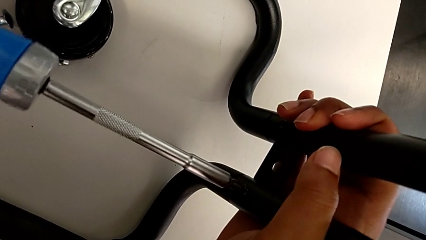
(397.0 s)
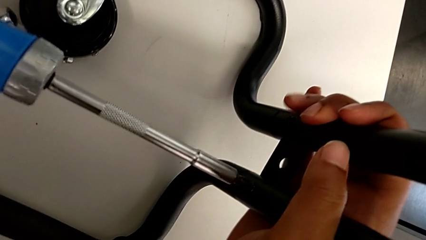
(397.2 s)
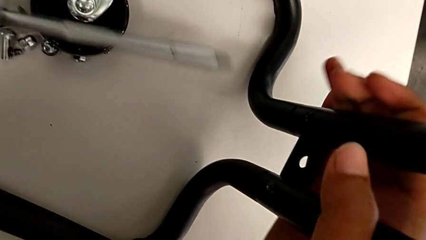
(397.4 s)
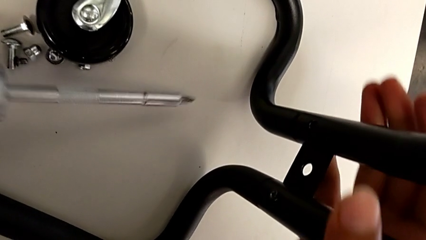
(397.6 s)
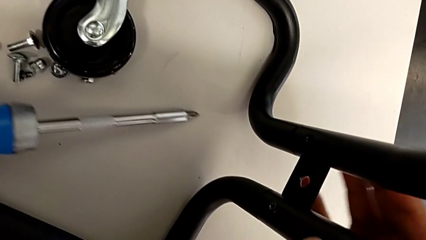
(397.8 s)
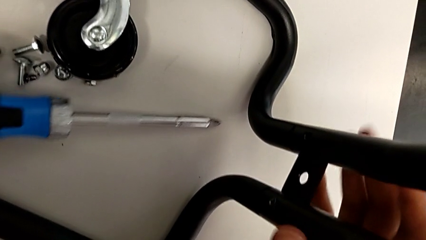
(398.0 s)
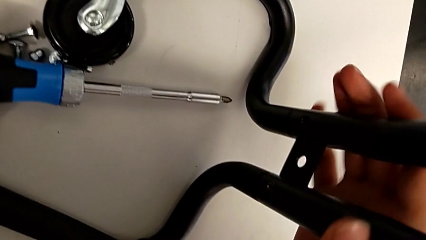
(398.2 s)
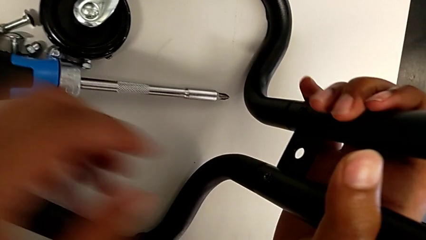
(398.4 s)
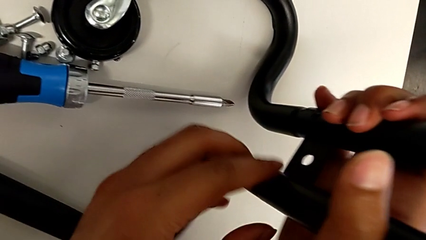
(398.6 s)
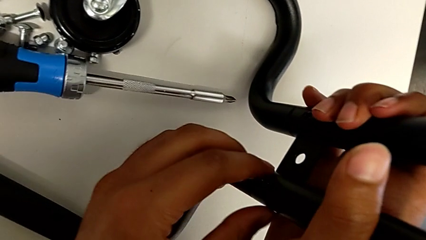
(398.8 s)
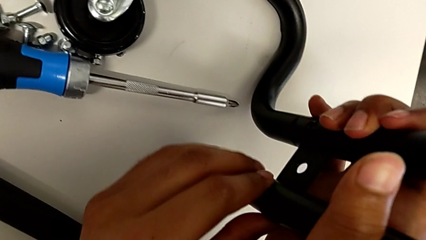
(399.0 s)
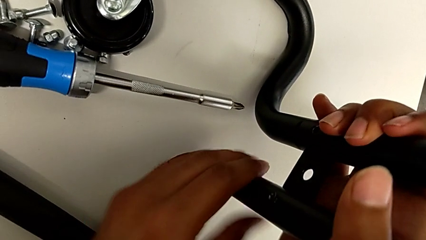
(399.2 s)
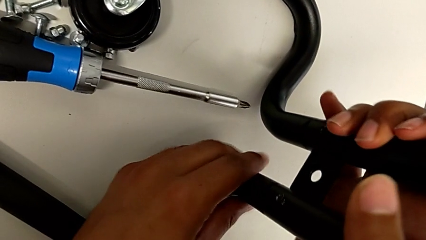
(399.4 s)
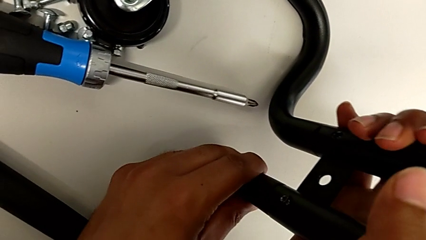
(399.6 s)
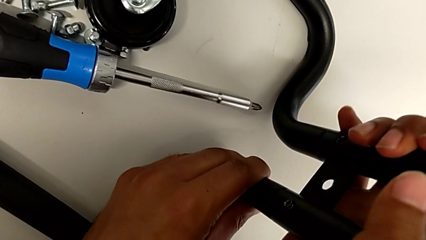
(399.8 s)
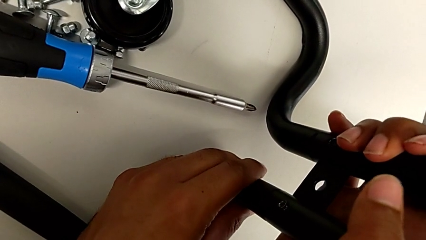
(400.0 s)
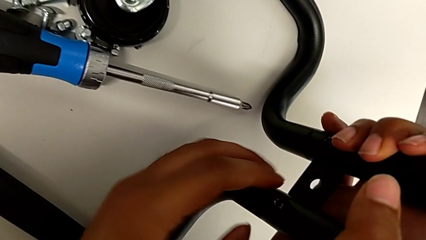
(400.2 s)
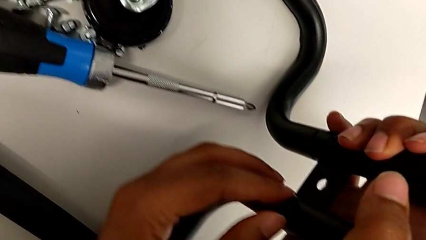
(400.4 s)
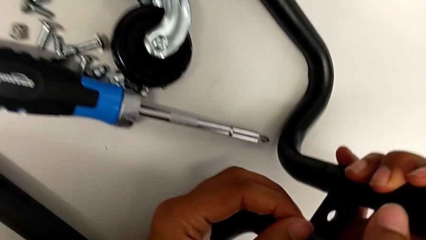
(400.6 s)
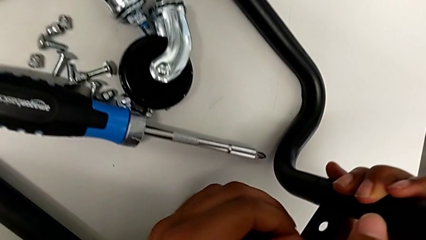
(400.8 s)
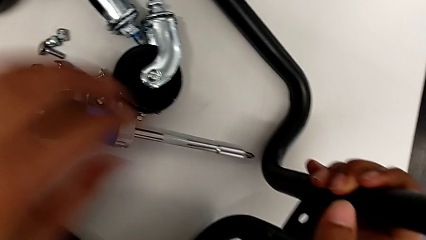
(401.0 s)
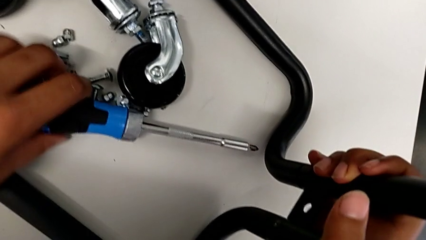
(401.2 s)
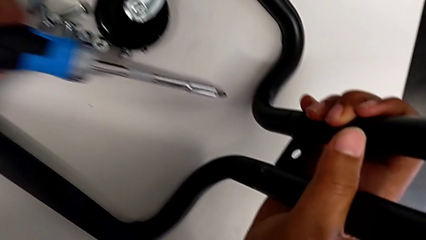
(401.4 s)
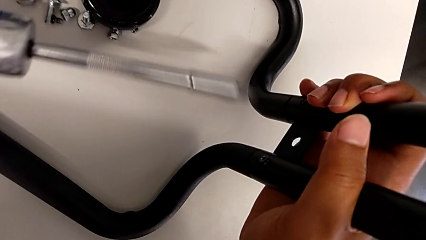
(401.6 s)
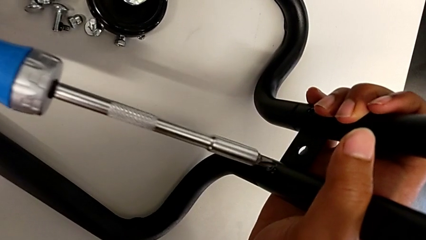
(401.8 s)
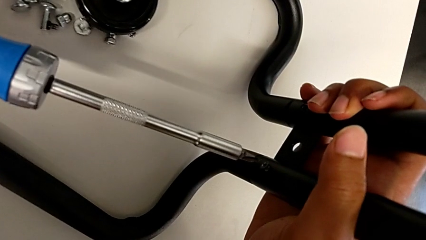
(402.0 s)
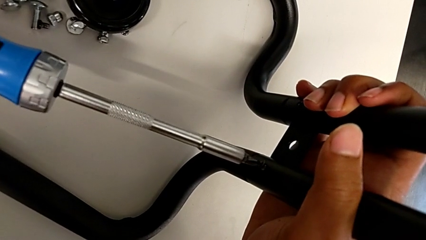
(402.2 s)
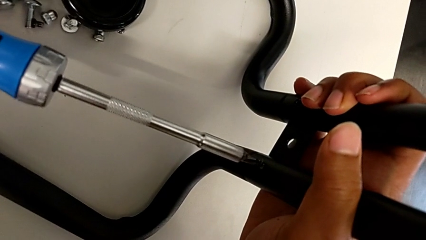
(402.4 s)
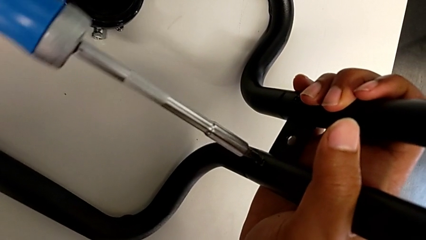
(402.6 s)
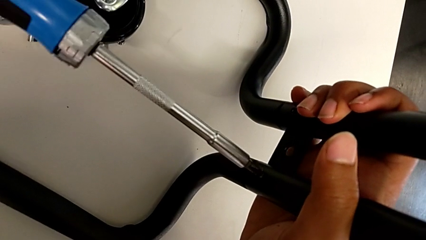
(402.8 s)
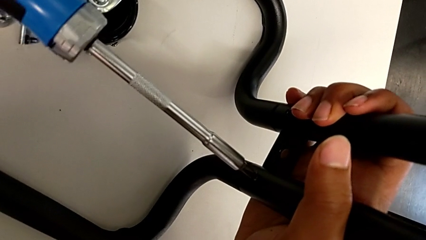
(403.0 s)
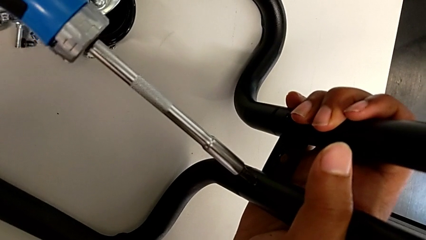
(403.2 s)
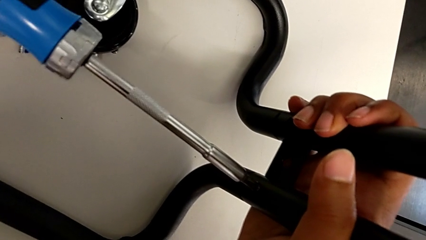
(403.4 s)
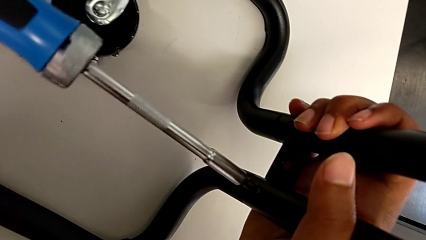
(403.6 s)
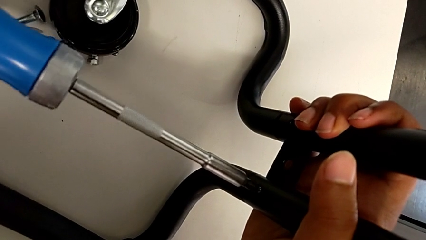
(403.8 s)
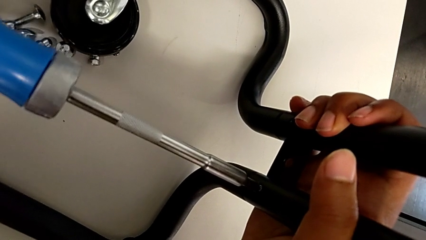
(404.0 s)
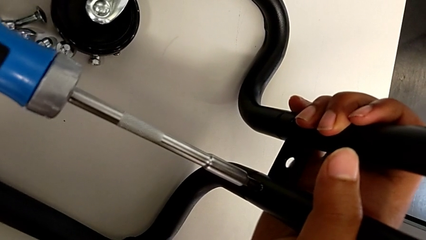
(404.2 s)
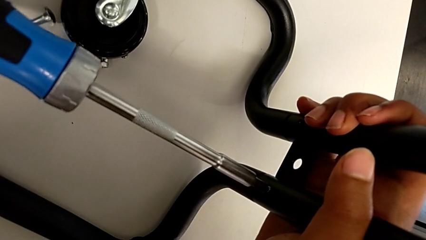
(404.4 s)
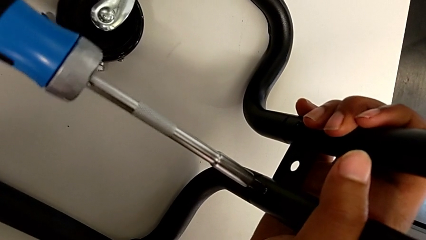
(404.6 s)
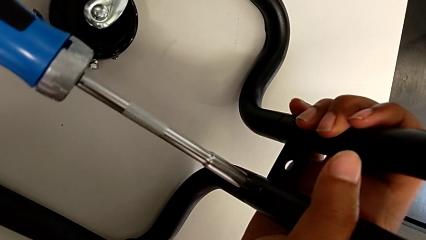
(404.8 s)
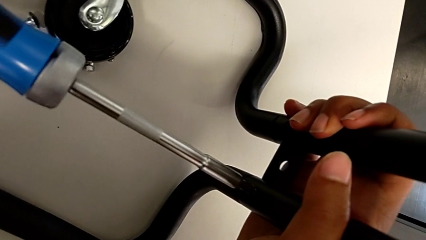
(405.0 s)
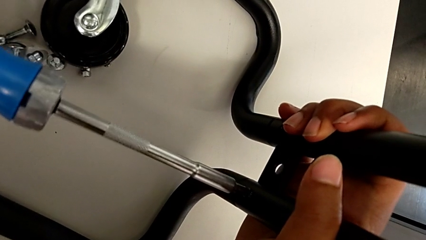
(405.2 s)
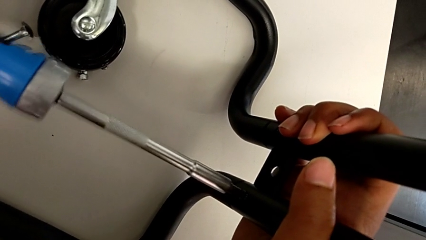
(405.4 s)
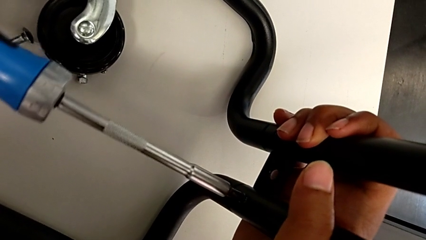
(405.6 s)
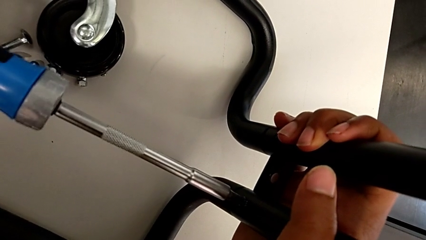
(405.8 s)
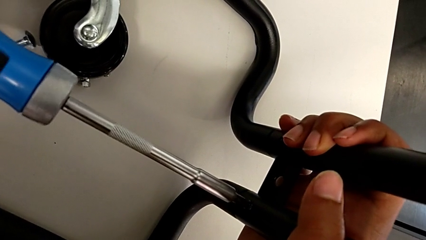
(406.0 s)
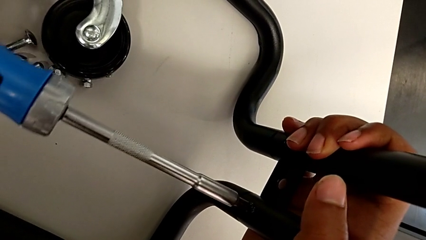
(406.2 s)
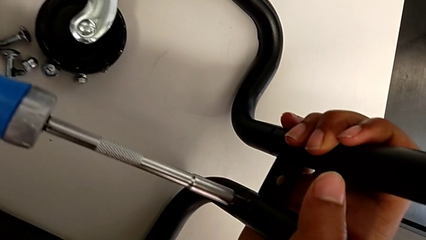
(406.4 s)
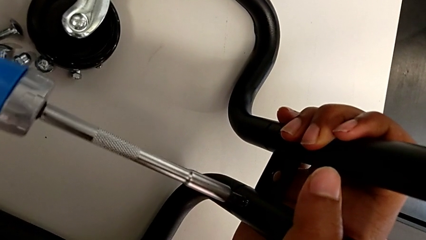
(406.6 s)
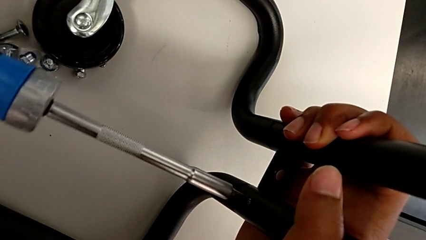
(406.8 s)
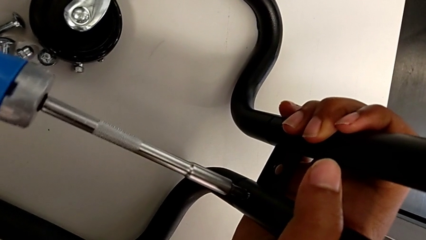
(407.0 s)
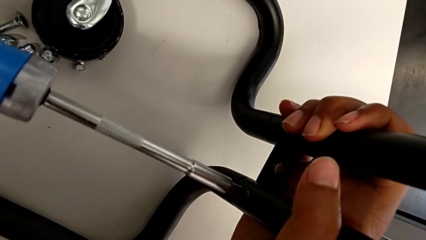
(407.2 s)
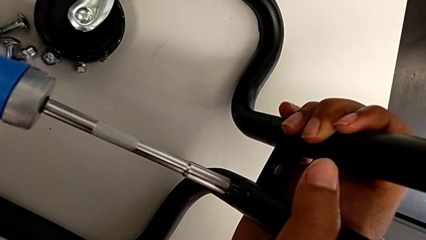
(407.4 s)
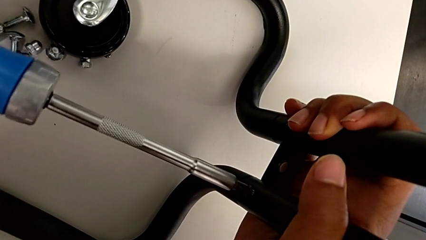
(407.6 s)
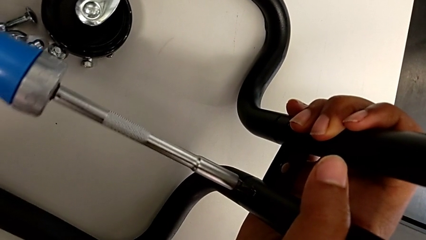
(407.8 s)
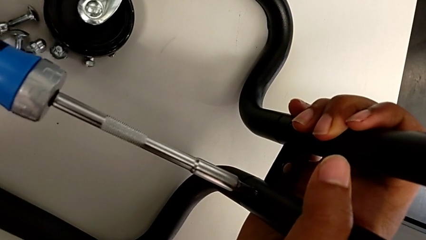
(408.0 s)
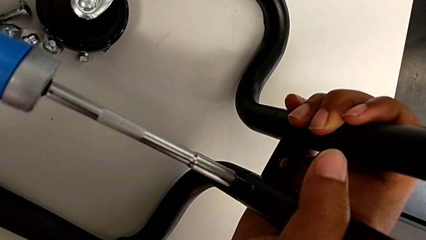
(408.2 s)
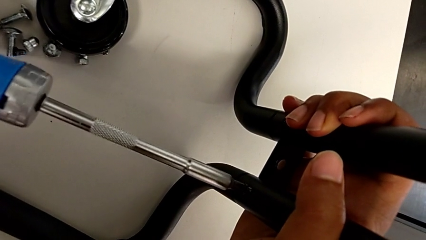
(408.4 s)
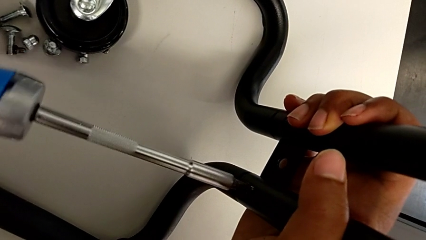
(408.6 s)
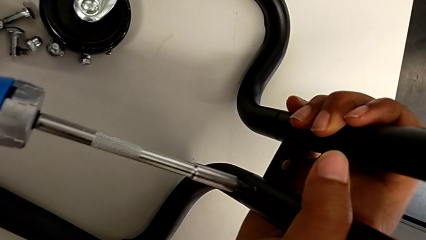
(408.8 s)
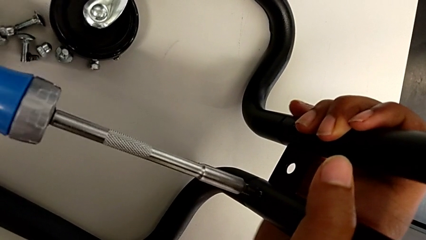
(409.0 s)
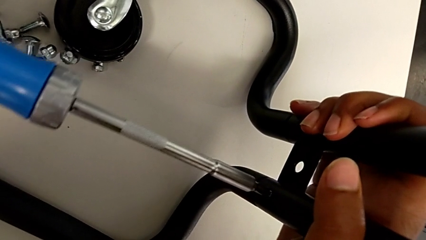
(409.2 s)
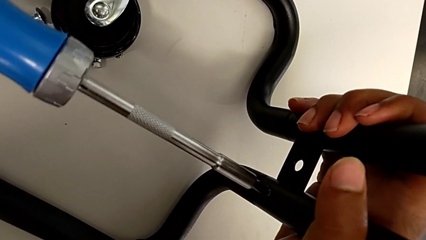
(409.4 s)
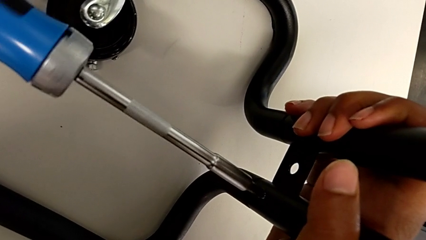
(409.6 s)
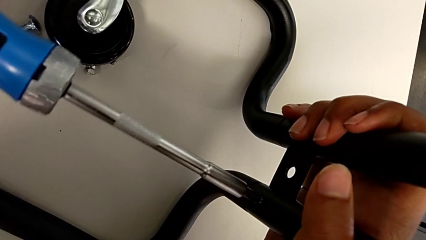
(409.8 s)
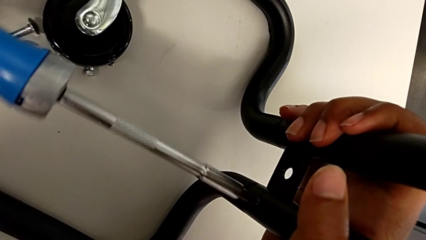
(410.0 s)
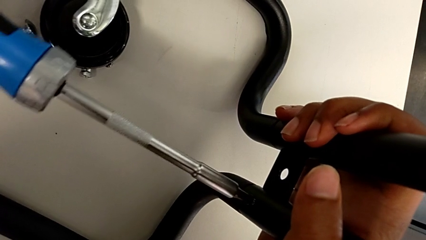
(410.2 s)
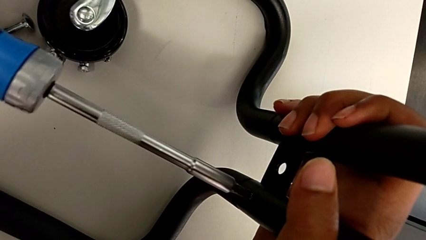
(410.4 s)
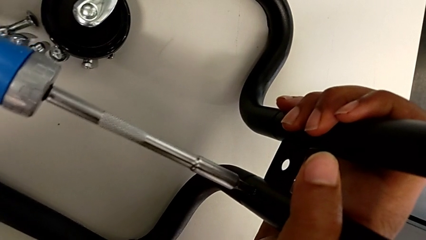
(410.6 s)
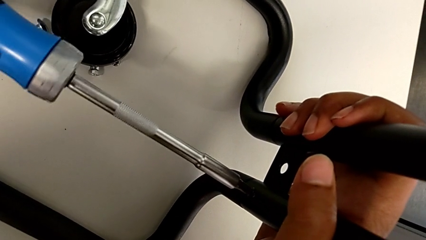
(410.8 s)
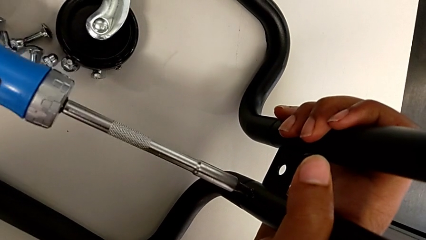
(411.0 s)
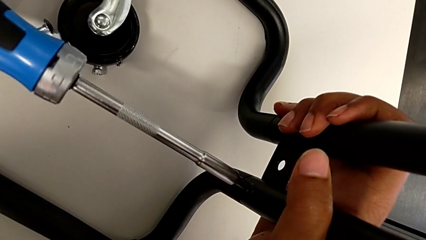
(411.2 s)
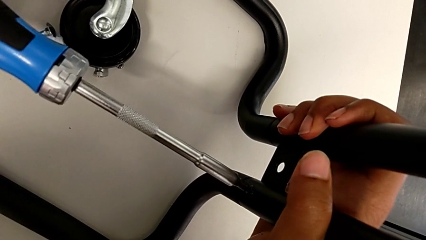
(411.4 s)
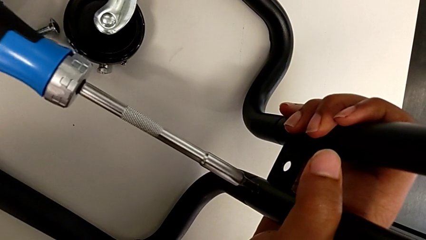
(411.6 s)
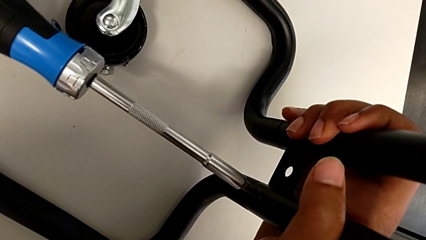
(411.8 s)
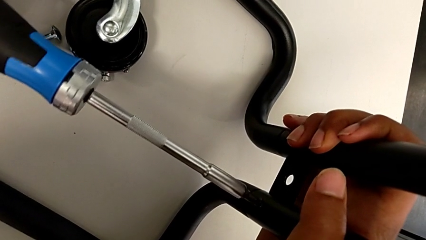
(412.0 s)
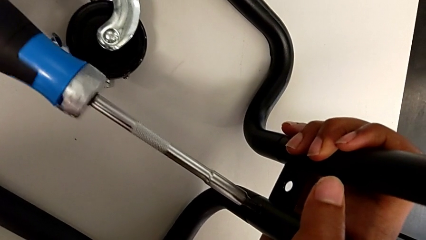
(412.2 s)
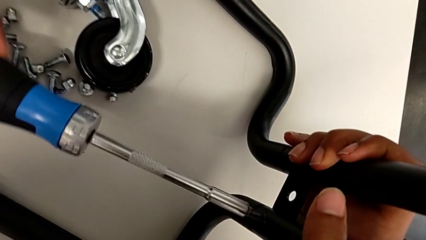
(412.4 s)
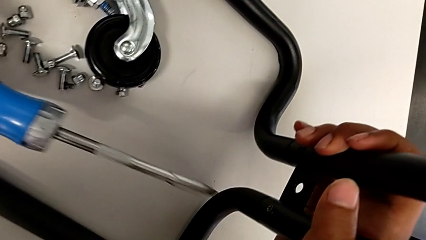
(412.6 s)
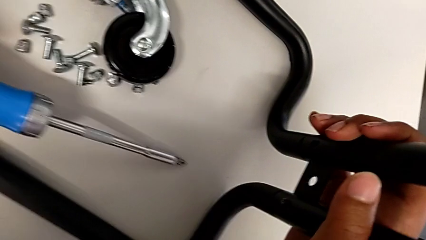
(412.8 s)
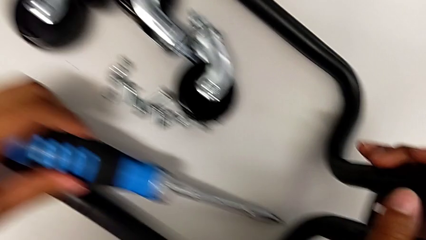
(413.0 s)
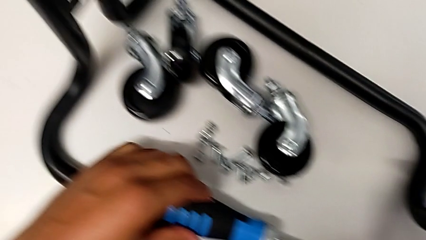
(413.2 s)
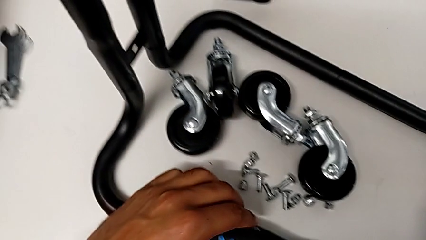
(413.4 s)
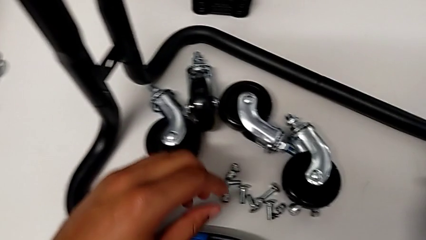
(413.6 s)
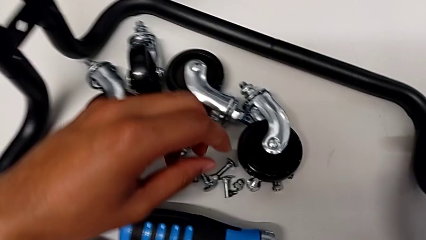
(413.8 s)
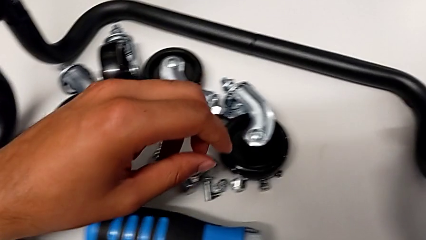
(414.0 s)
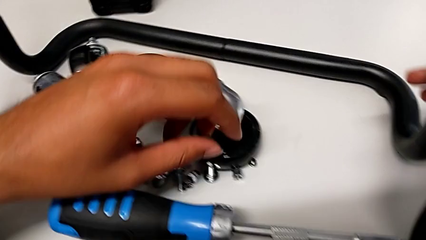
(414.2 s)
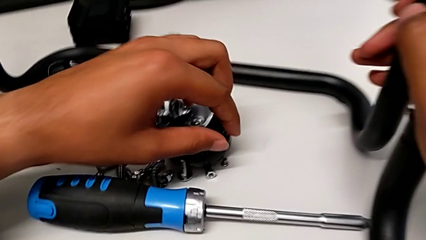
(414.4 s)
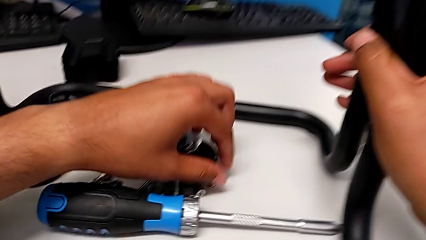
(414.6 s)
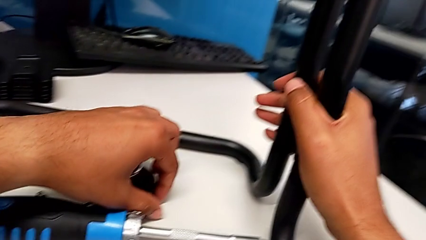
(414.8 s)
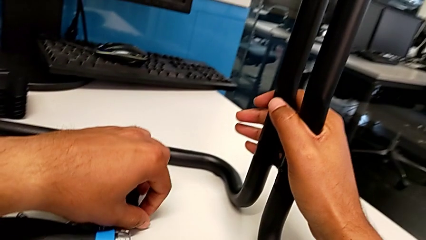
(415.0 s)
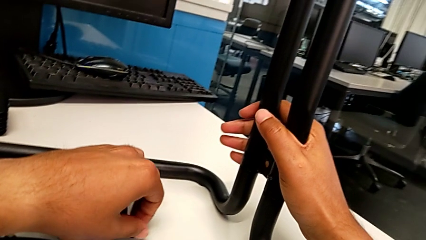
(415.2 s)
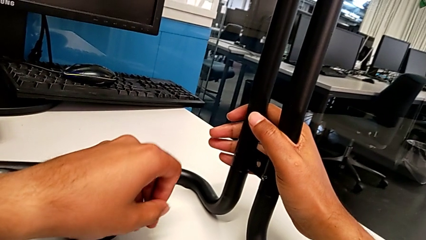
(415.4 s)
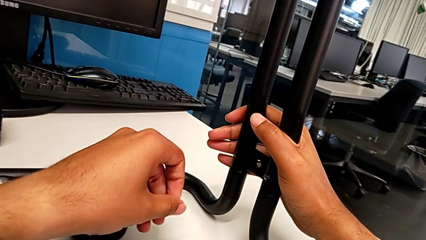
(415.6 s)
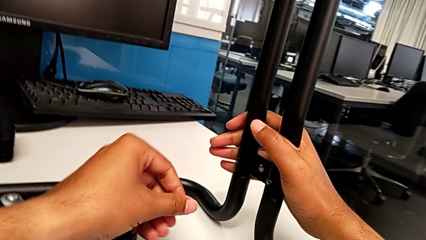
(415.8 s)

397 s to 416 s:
The camera wearer is screwing the left side bar to the base frame. They keep screwing the seventh screw, place the screwdriver, screw the seventh screw and grab the screw.
